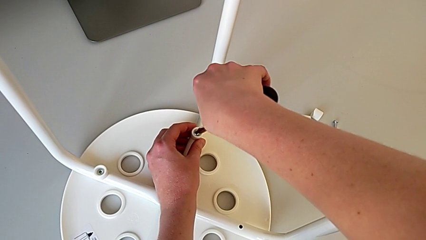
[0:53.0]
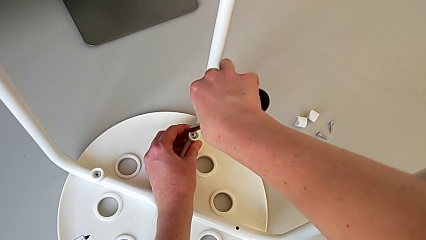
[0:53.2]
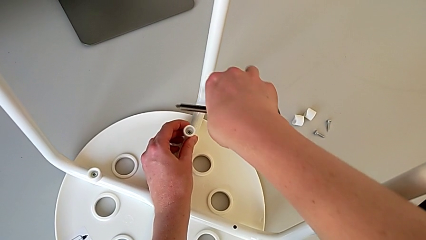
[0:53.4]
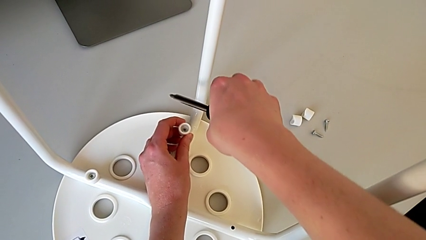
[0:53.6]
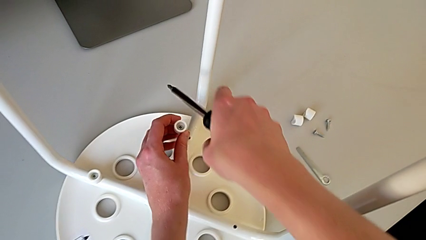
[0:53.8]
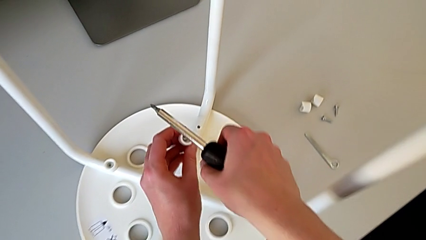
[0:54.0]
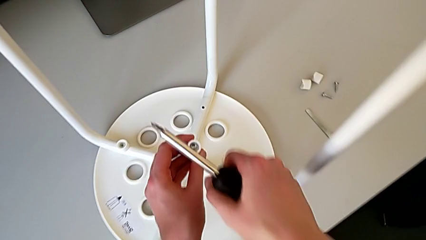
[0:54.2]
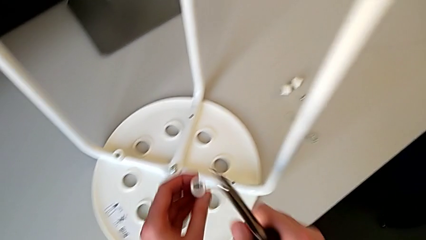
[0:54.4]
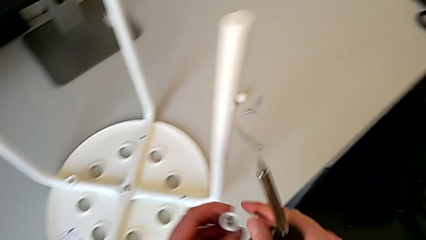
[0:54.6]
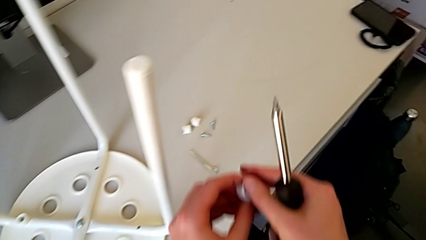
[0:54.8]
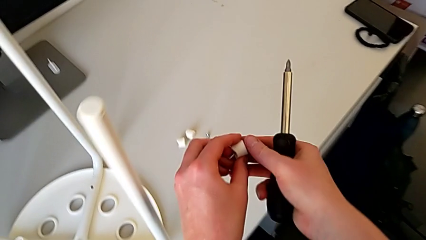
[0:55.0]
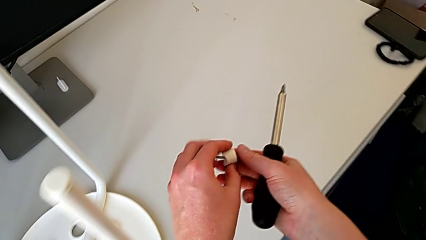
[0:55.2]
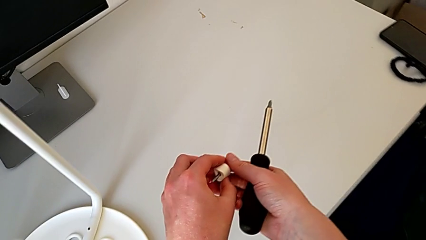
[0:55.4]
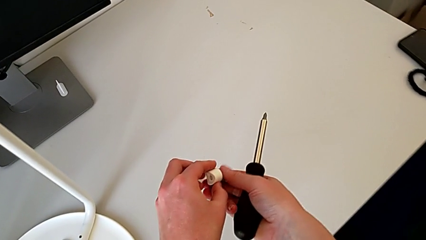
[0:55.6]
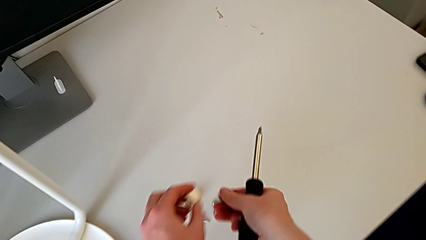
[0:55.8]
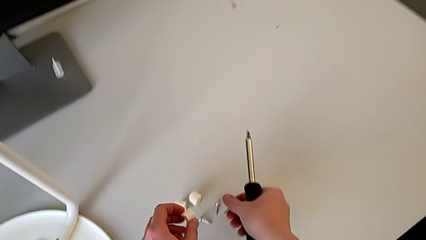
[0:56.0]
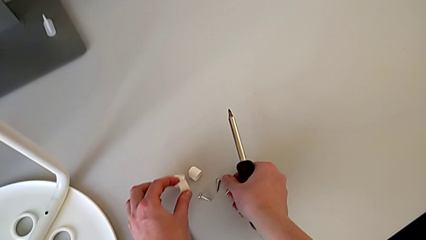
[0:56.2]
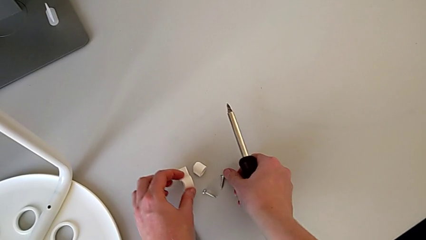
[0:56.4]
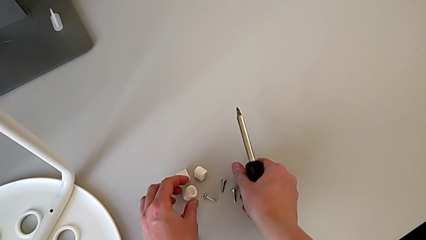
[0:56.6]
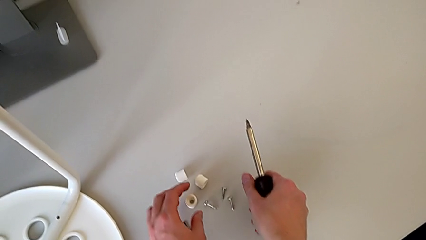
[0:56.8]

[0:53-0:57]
The camera wearer is unscrewing the third screw on the leg of the chair. They withdraw the screwdriver, lift the third screw, disassemble it and place it.

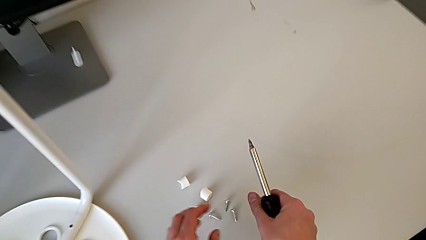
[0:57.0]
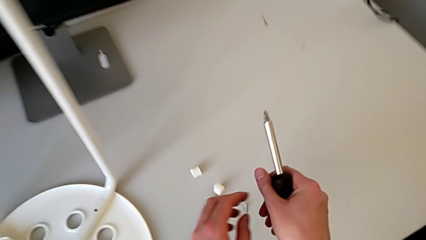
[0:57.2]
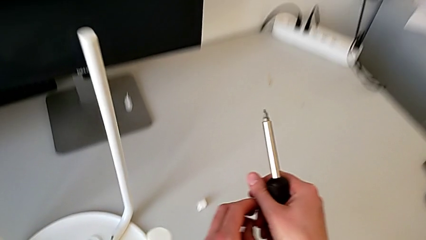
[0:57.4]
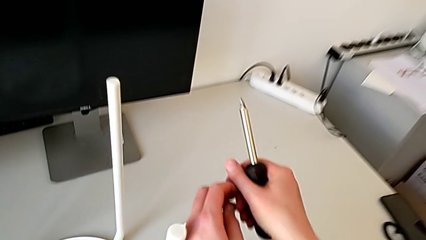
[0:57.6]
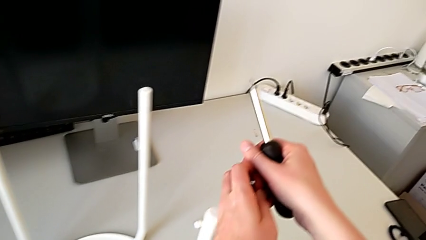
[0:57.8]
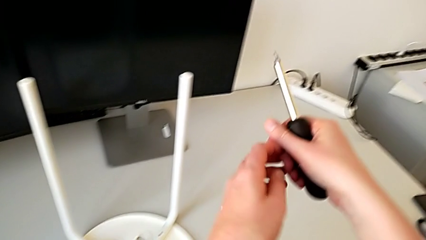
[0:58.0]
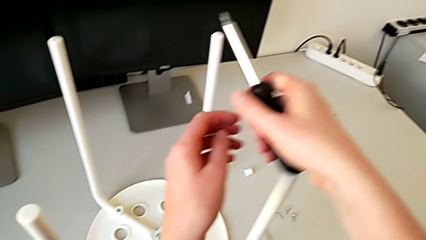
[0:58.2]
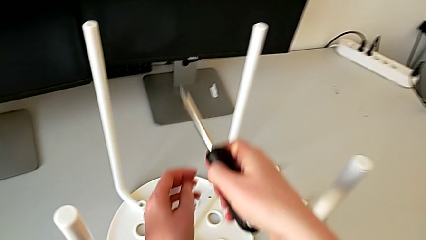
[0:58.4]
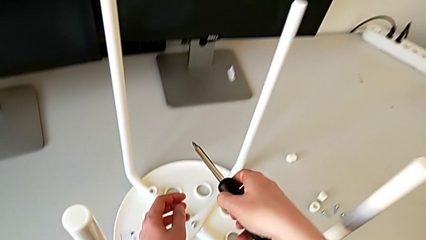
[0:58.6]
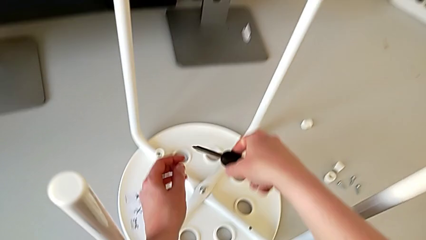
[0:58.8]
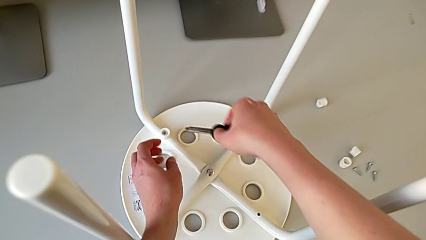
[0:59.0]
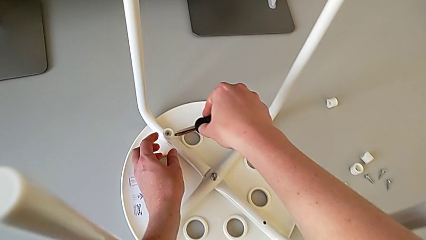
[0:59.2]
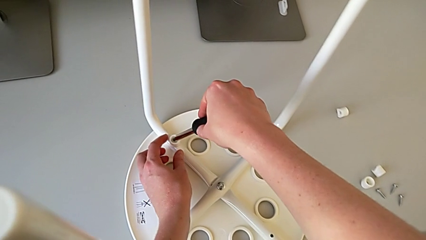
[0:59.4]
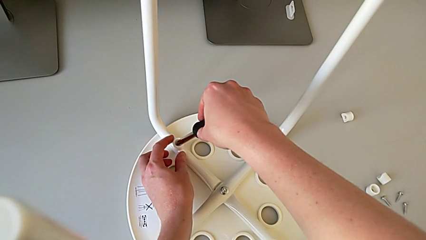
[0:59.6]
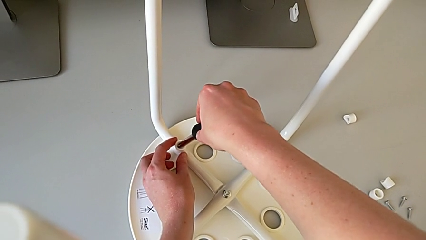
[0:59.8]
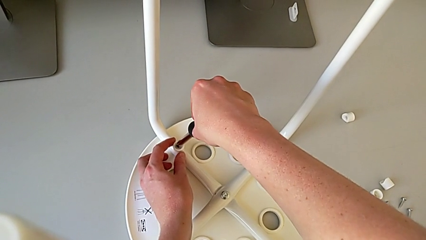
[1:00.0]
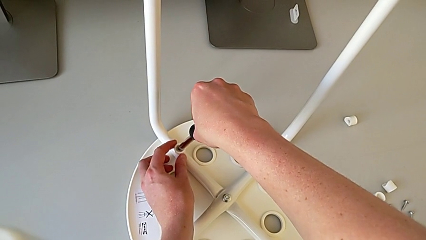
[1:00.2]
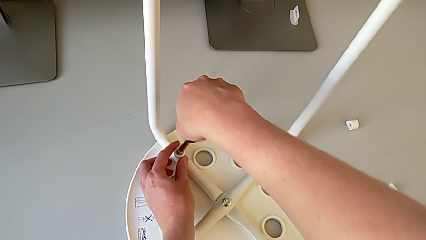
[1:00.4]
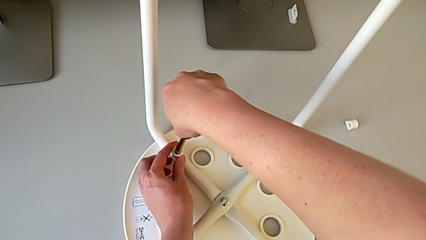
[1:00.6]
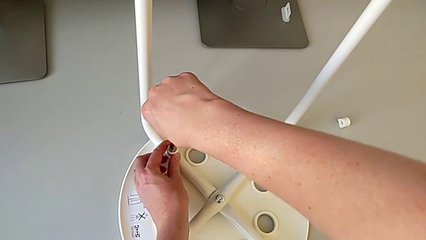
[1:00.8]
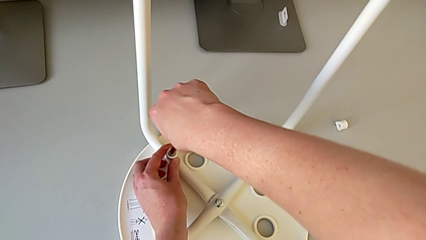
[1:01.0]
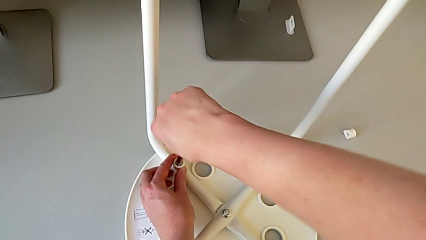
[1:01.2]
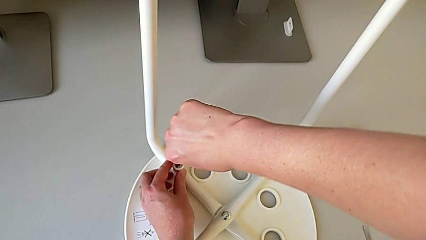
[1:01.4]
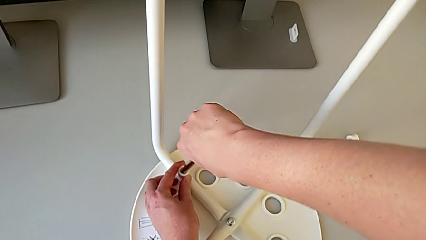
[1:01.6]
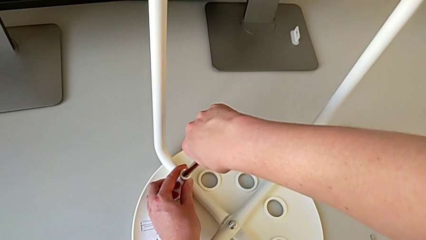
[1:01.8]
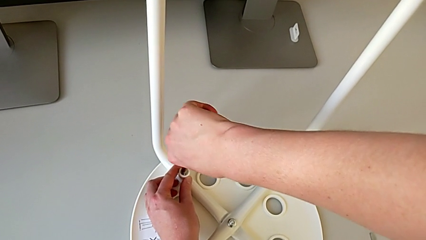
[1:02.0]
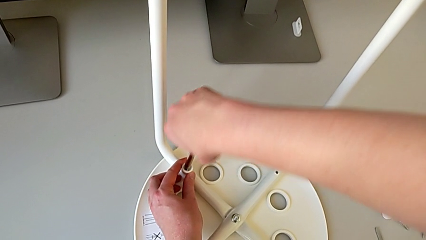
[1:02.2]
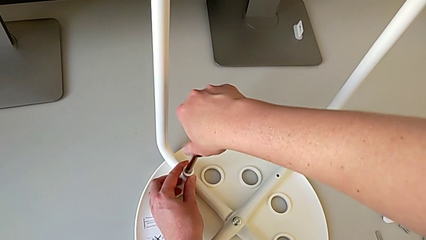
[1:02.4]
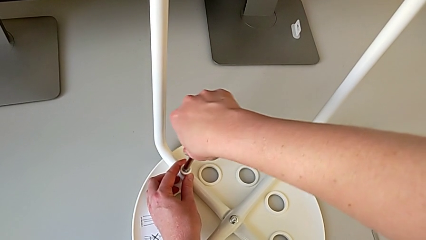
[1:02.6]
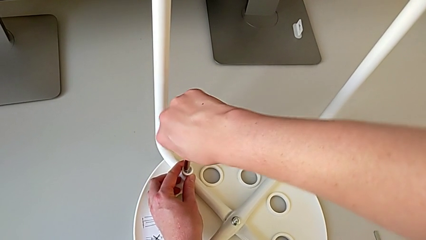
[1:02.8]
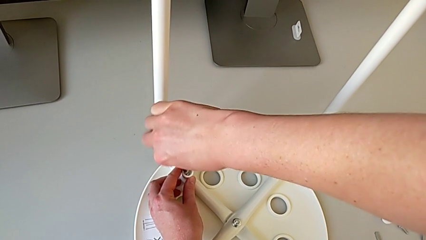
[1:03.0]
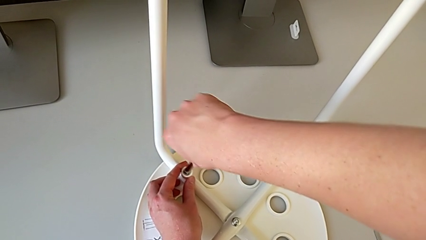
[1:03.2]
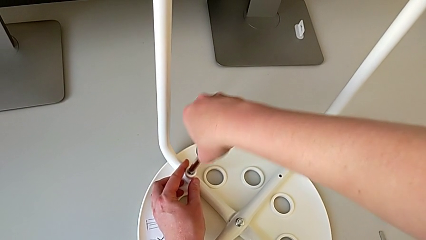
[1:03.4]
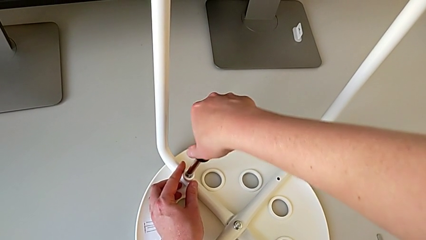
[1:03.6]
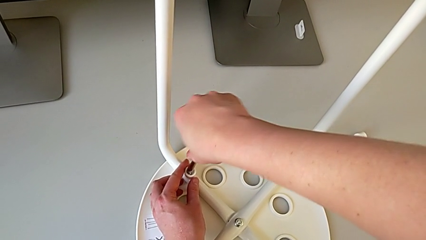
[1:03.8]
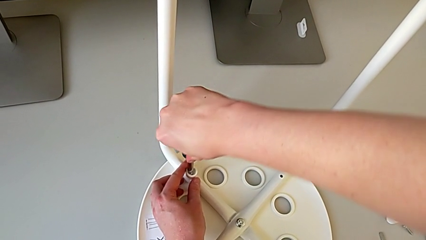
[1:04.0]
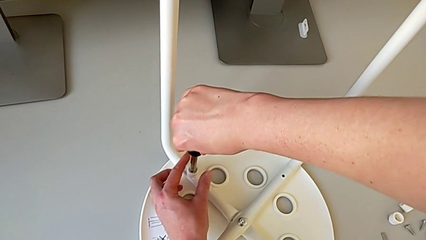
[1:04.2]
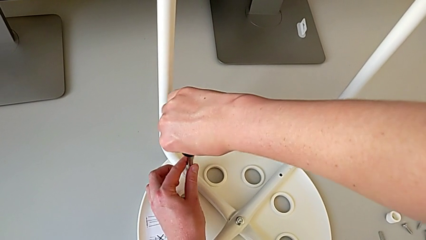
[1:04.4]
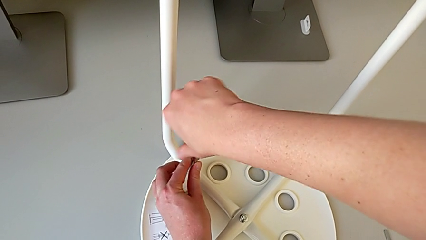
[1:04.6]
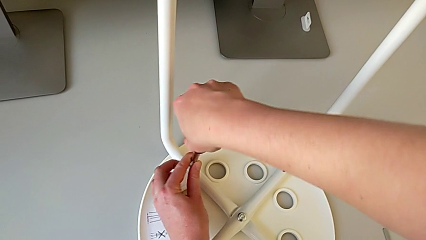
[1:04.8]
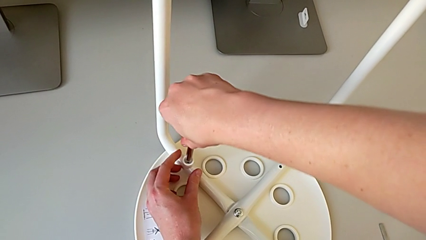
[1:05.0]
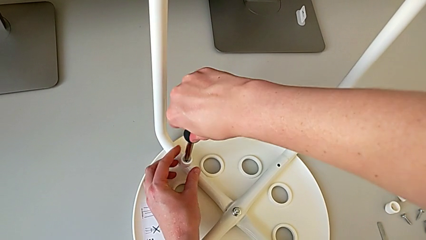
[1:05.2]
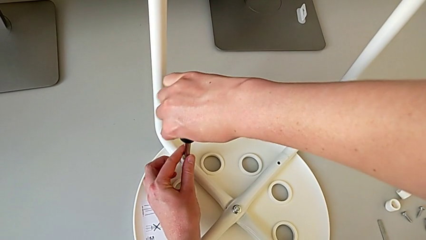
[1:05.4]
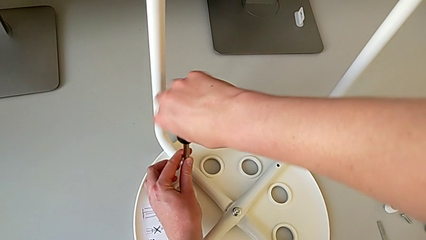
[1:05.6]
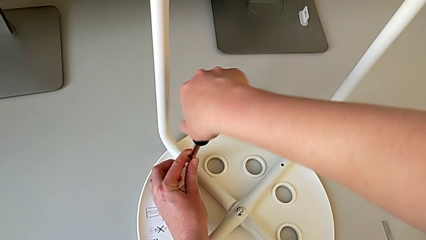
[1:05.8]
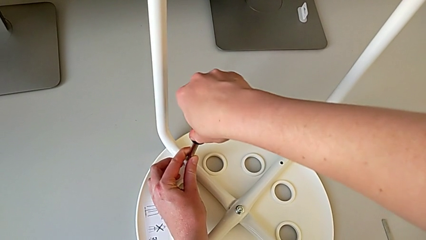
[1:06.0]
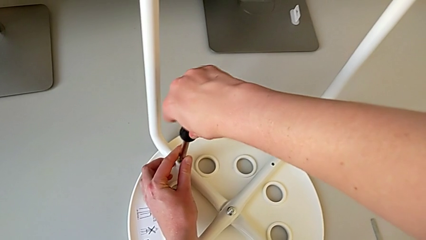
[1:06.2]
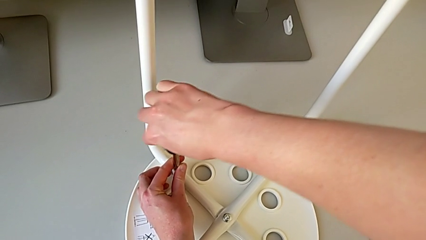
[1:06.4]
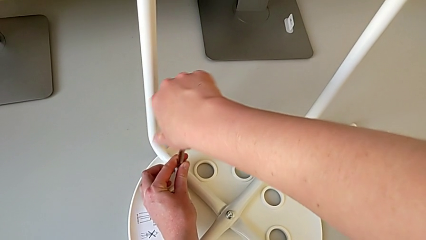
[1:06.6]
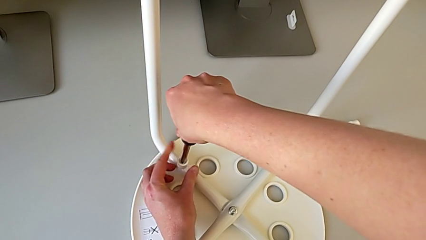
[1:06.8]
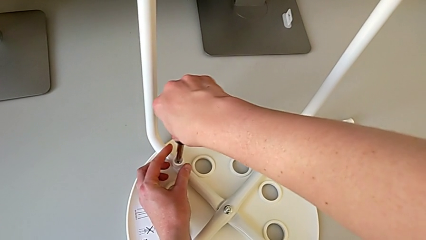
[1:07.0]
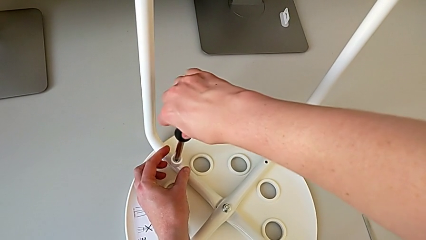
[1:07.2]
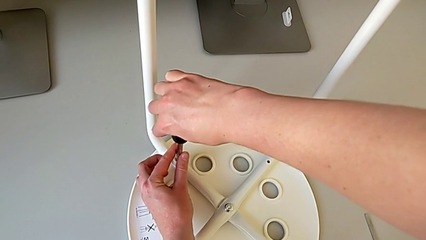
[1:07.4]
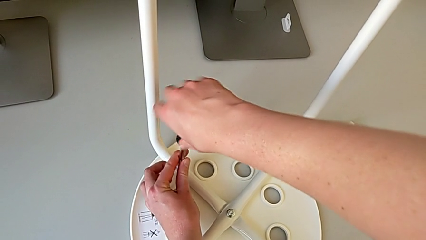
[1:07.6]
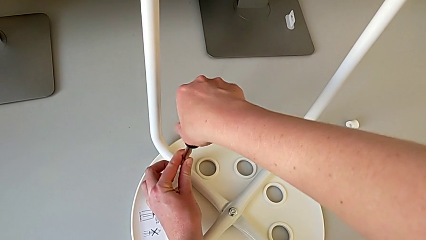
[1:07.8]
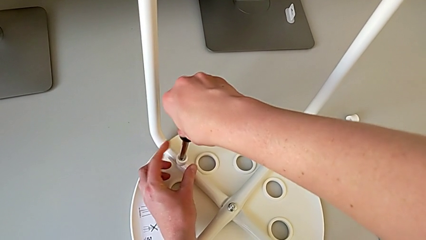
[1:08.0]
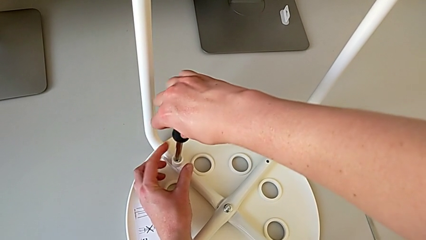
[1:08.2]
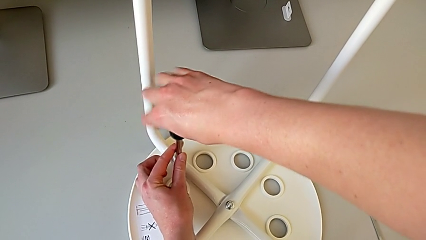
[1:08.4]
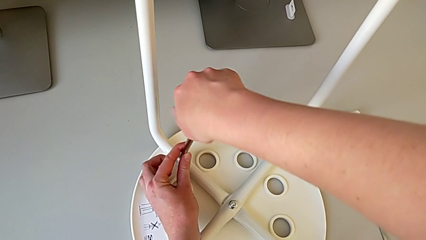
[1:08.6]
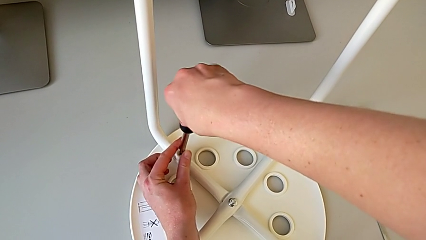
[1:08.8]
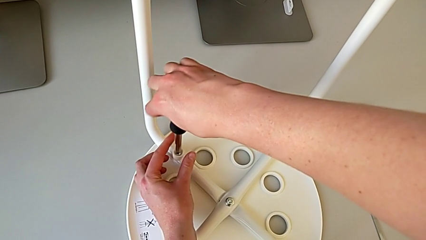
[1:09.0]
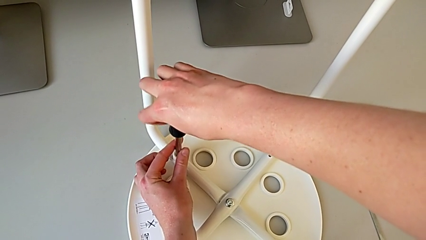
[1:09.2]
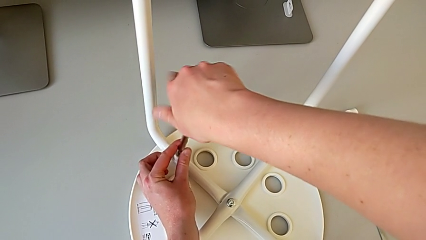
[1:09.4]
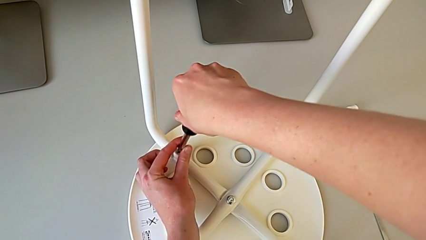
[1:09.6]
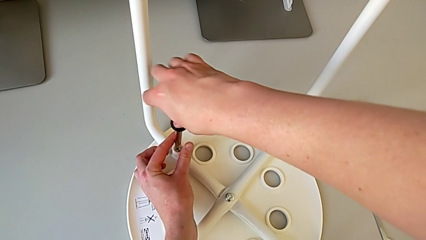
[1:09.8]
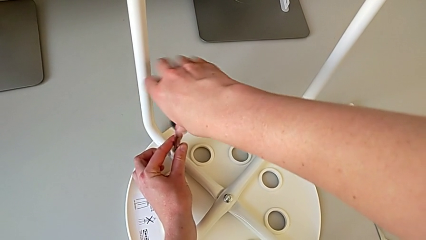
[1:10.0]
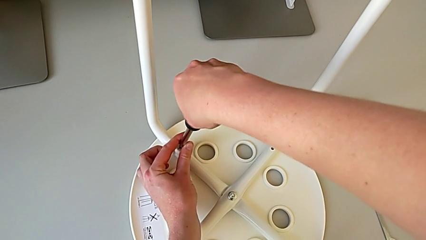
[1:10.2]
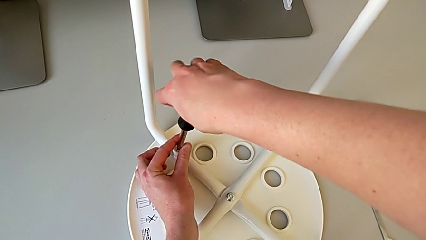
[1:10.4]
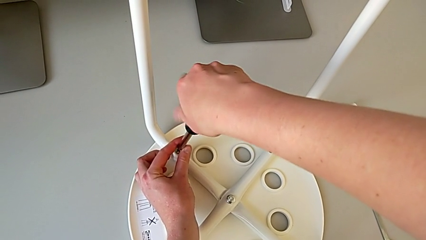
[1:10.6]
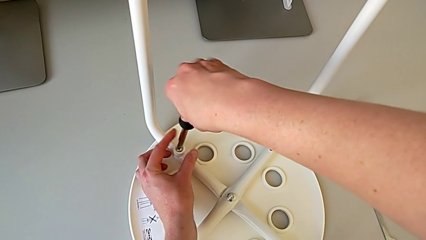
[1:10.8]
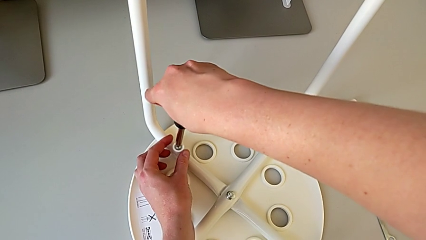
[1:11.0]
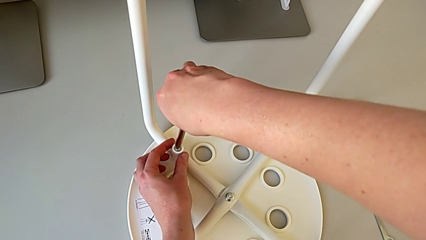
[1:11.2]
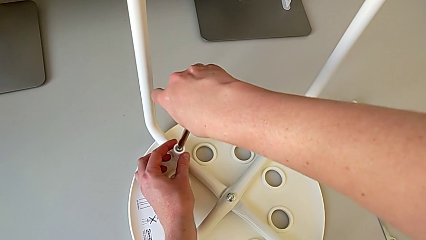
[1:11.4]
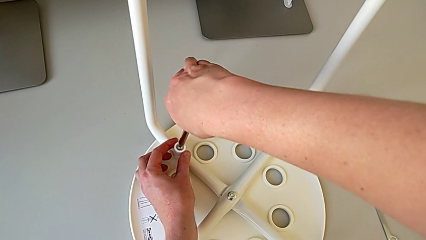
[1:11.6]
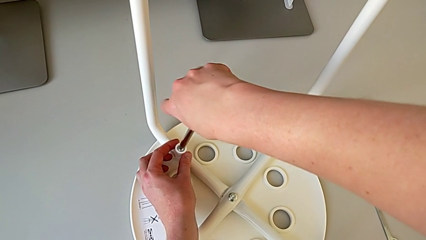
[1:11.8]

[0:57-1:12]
The camera wearer is unscrewing the fourth screw on the leg of the chair. They lift the screwdriver, approach the fourth screw, insert the screwdriver and unscrew the fourth screw.
